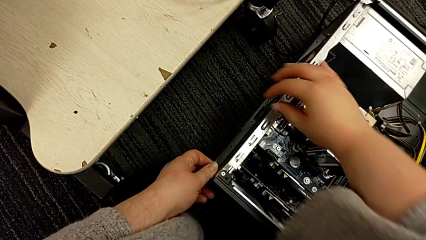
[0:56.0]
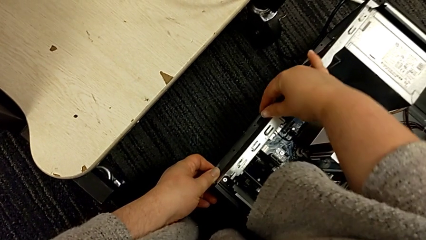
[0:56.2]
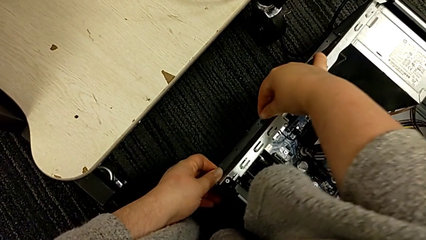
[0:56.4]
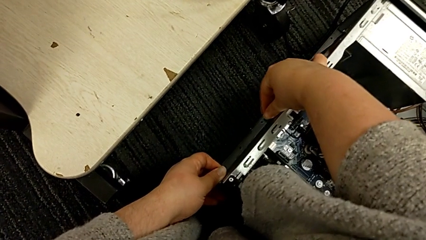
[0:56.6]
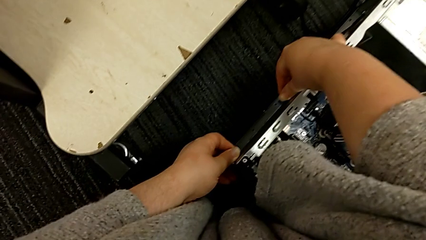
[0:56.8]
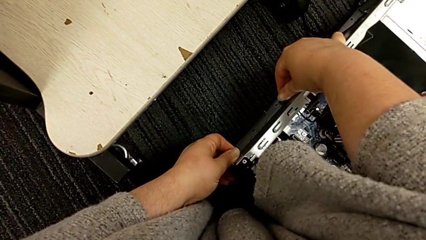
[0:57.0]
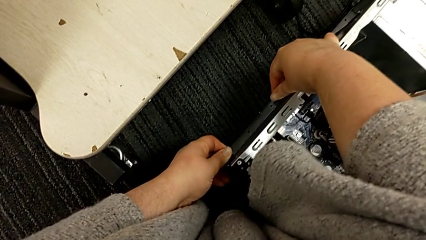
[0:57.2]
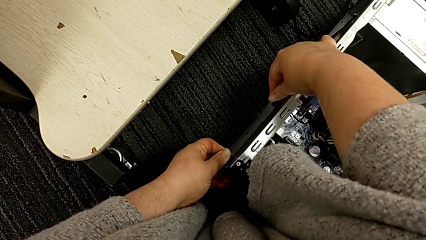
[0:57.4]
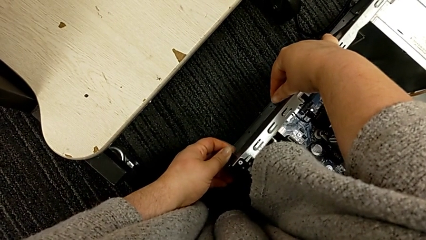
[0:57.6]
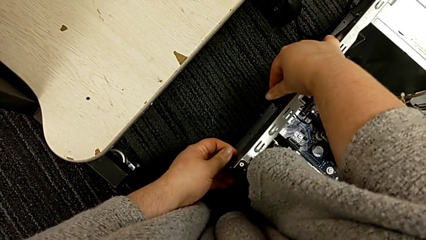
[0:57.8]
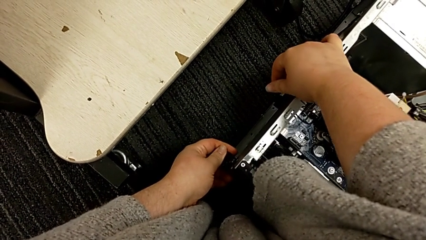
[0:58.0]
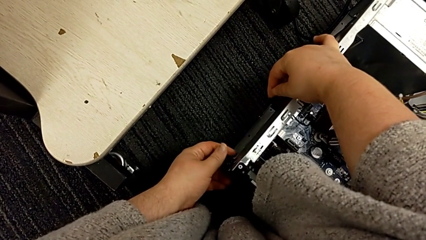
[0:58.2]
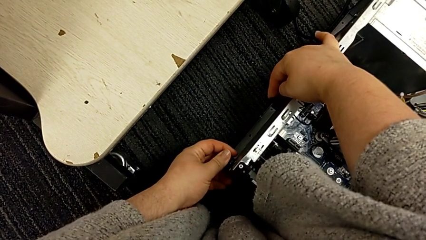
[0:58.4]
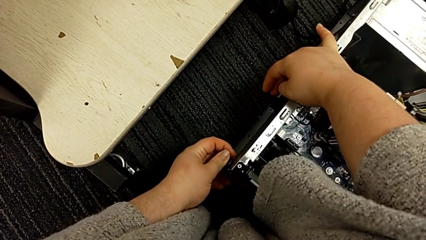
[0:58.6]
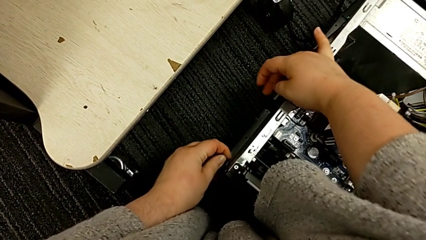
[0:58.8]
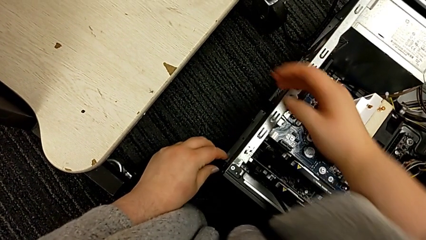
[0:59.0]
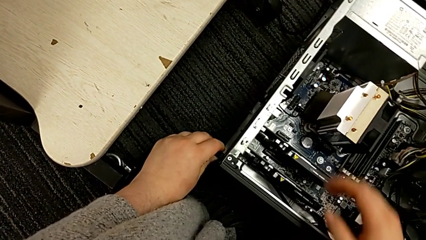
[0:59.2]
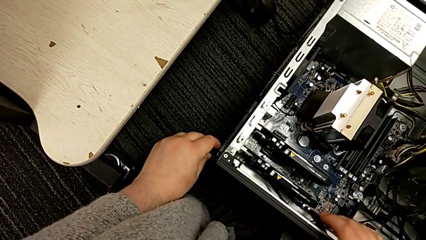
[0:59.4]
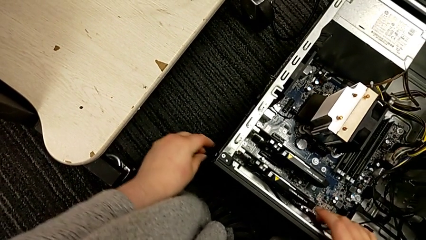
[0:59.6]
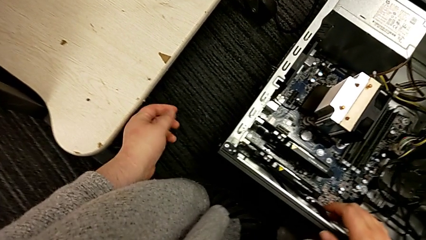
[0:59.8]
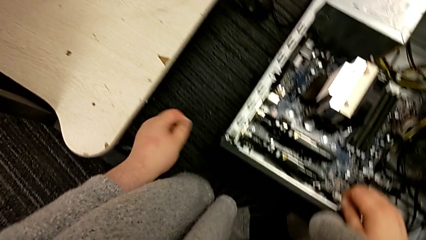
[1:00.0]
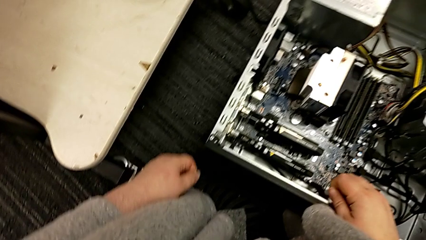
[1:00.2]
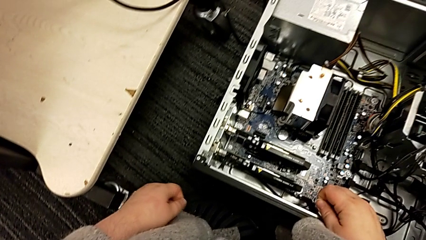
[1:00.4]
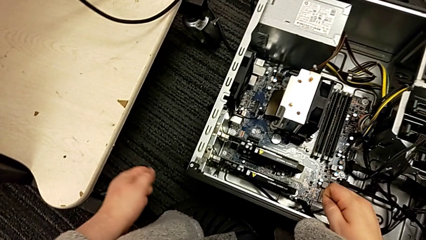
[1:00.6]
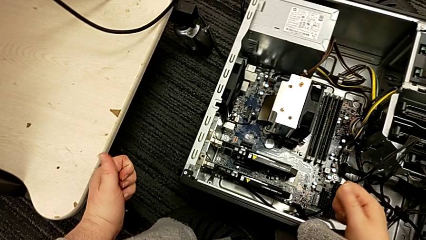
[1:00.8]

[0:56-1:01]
The camera wearer is unlocking the computer tabs. They grab the computer tab and push the computer tower.

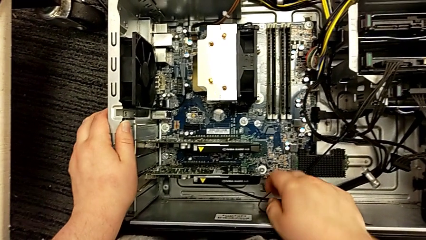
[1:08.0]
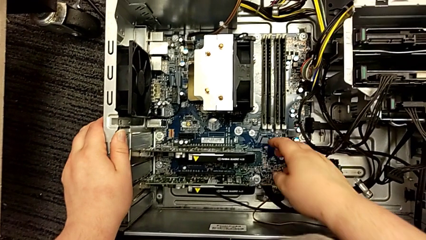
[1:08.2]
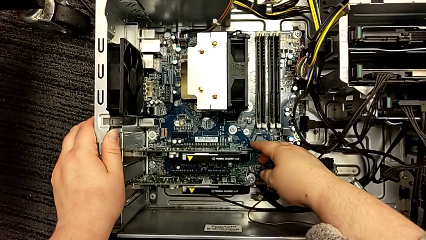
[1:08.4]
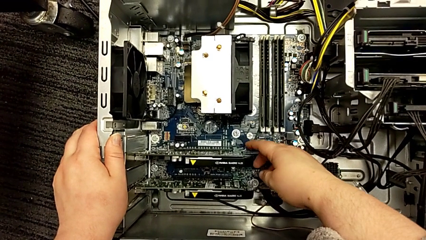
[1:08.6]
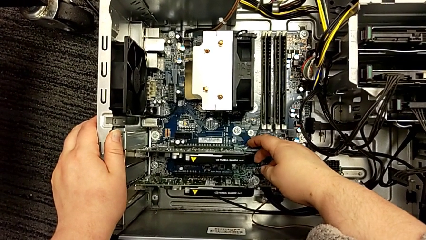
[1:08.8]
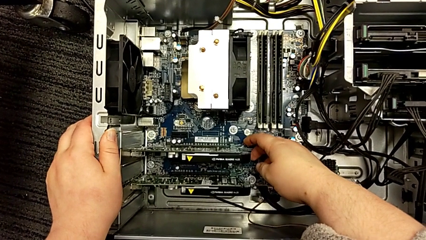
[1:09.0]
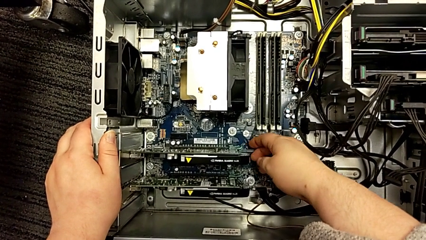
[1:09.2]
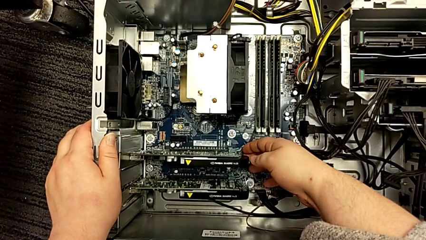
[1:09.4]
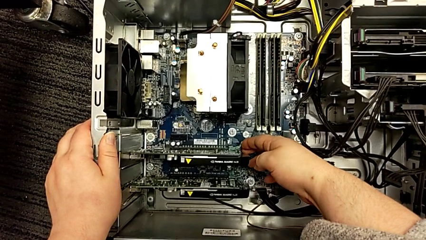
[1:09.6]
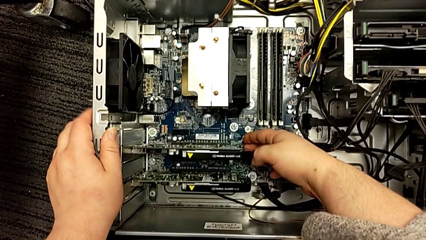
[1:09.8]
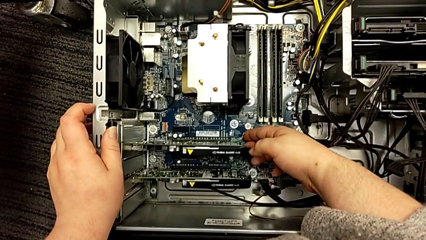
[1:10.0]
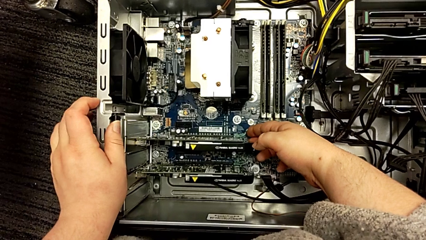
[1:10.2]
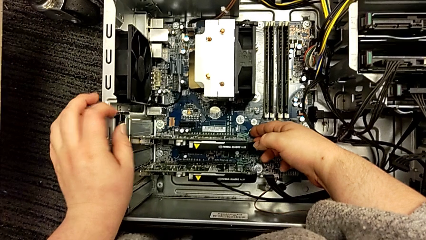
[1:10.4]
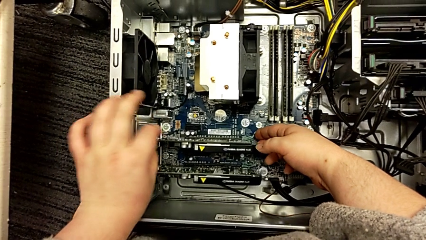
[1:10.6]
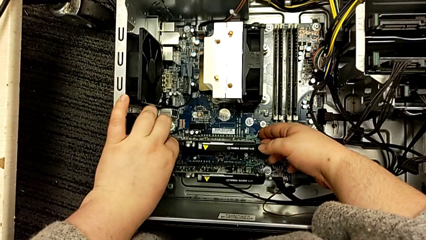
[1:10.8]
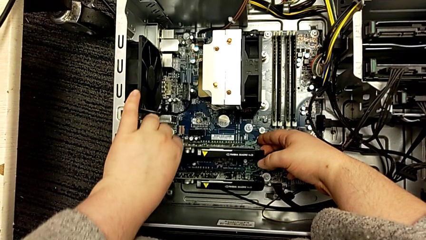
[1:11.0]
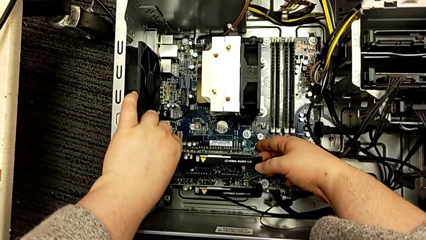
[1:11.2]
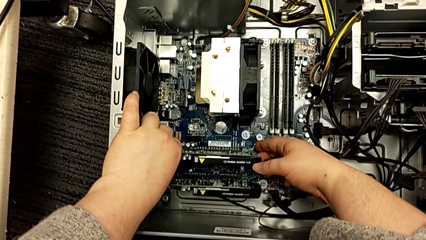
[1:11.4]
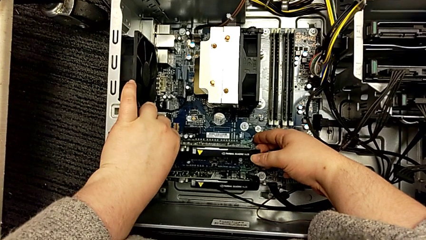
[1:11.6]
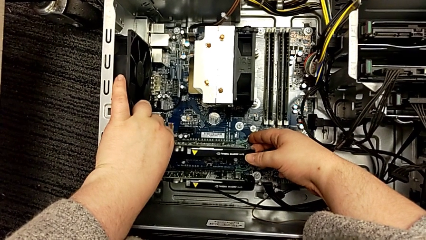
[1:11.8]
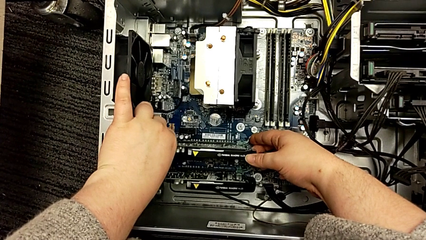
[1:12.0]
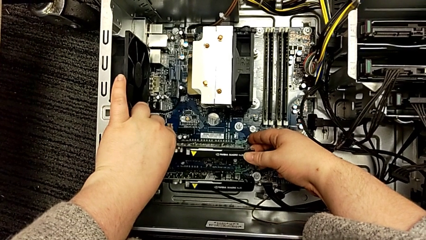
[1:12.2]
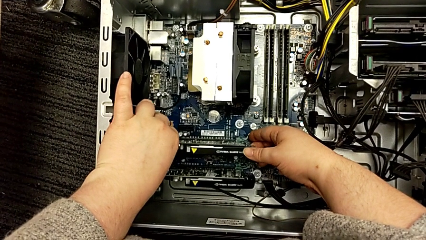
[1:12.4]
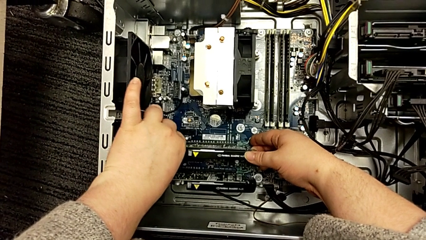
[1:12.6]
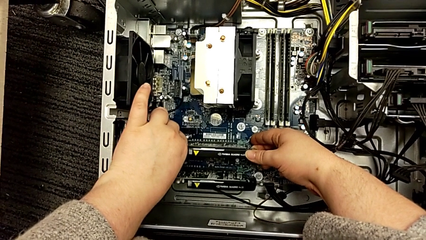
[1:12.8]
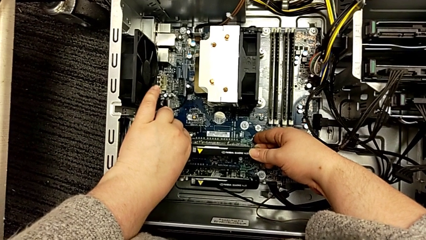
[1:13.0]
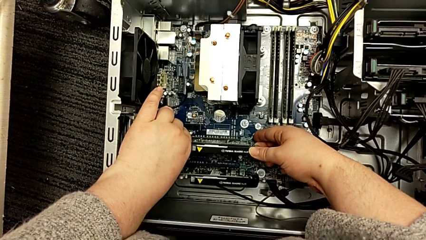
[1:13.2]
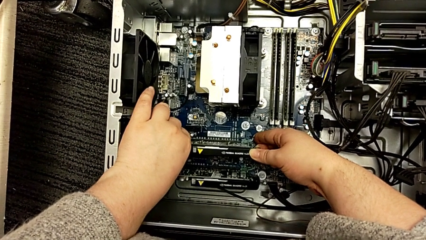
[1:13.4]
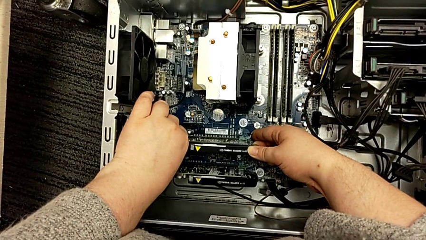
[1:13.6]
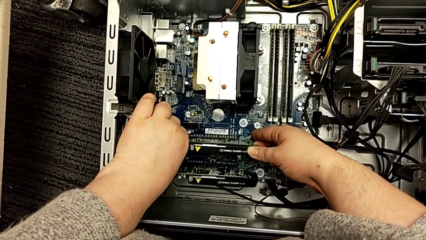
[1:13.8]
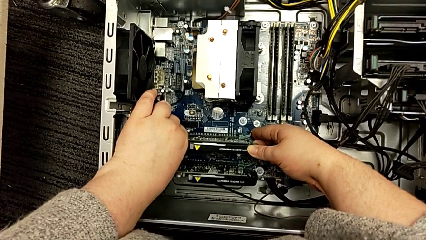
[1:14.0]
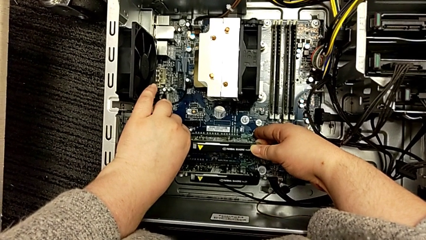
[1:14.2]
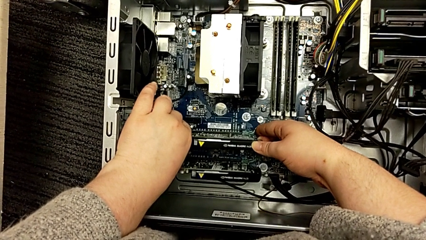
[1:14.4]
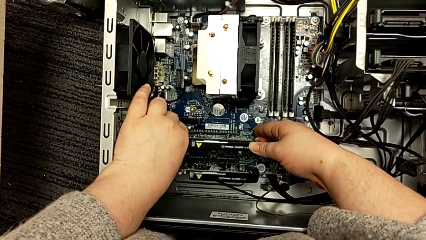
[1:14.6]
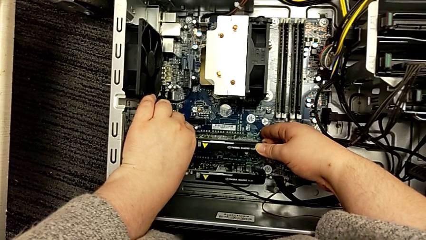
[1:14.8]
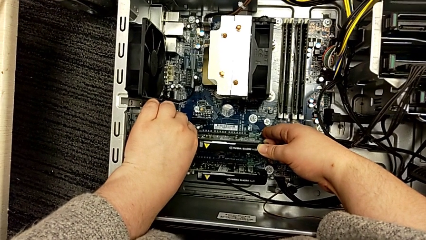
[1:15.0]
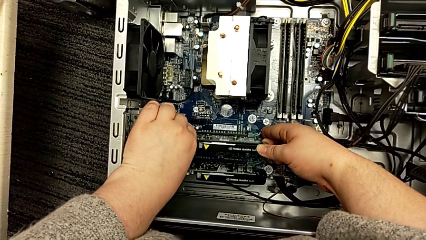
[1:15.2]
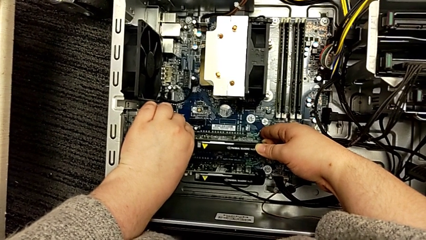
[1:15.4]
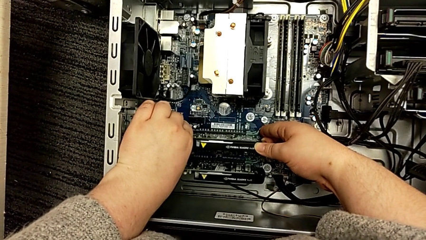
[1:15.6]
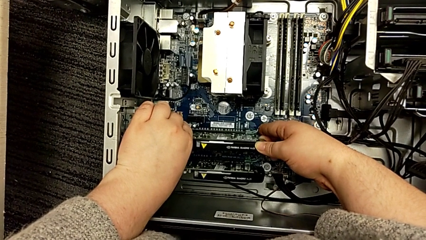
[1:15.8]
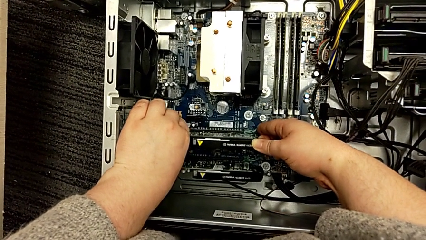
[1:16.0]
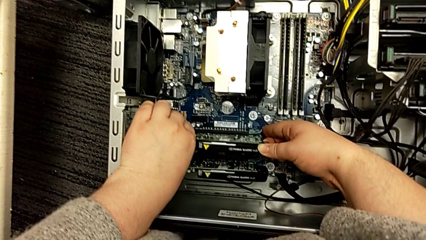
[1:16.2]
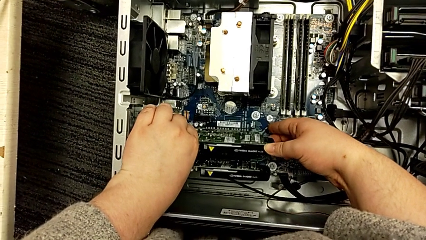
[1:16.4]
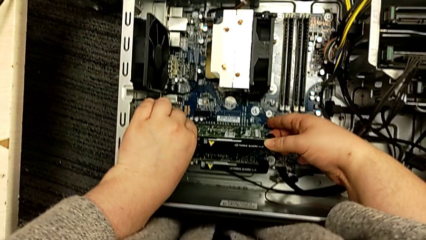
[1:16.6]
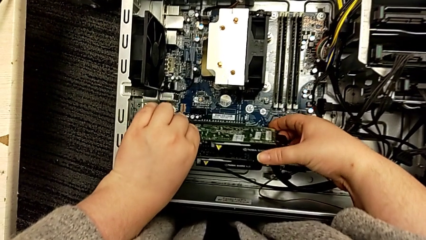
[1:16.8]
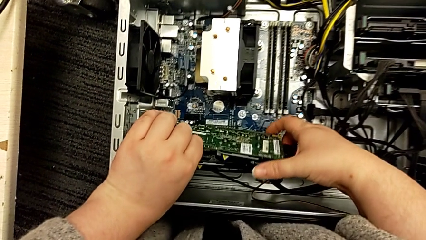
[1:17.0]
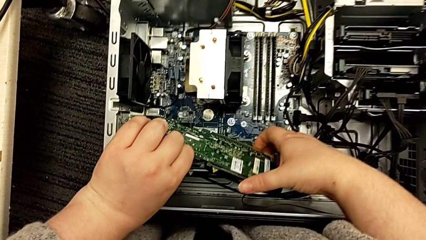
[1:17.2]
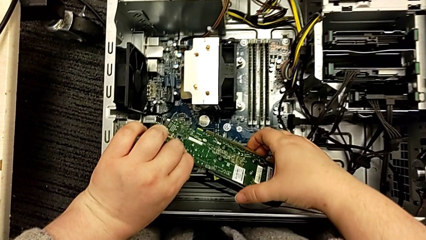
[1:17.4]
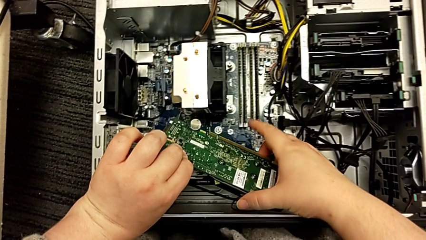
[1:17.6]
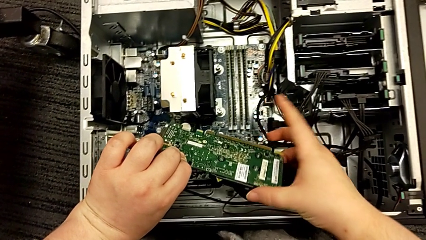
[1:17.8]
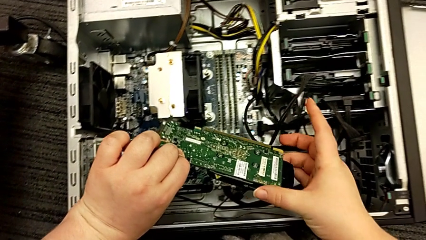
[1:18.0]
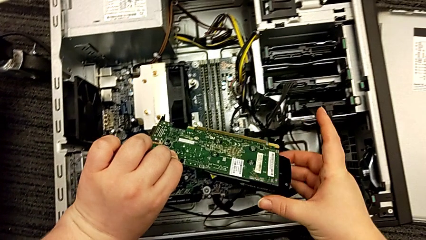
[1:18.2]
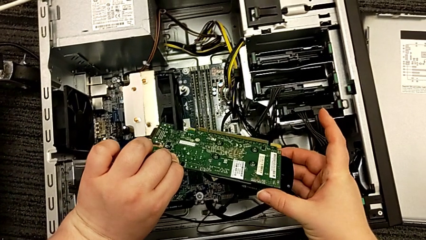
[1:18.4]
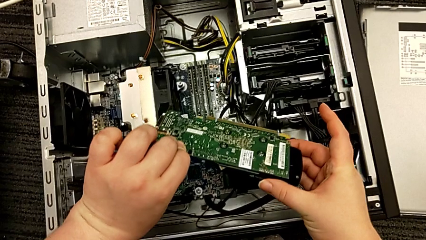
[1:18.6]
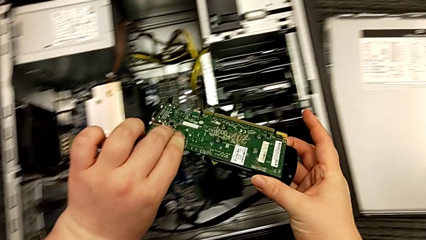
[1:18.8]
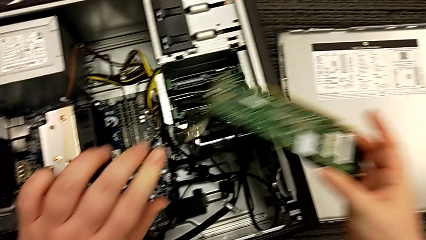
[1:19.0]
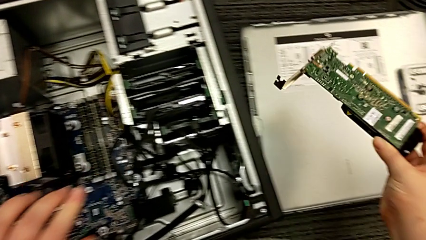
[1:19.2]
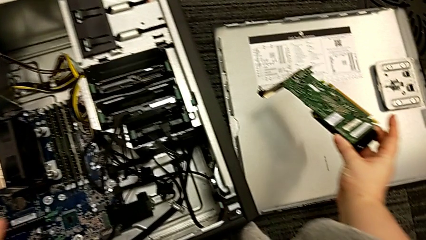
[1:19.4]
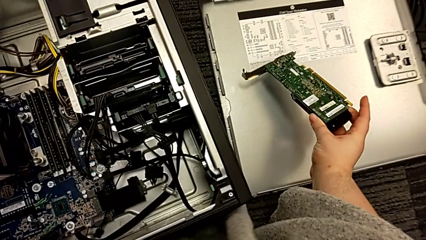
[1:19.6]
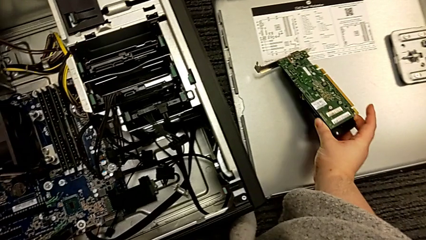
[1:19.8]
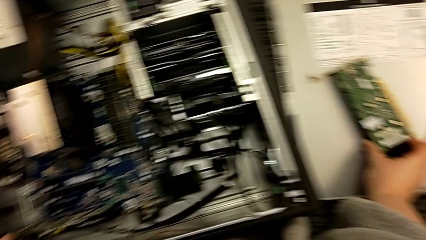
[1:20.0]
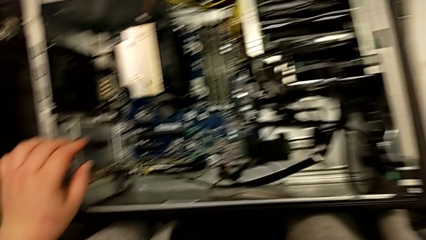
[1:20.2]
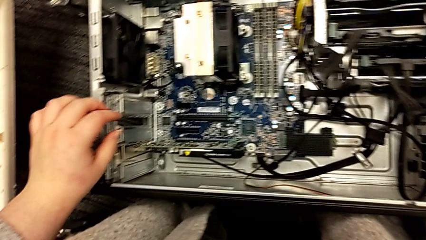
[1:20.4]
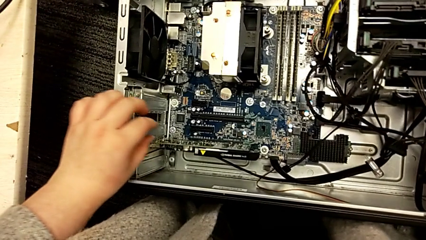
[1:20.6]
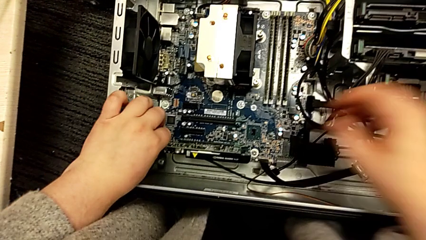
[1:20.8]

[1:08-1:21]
The camera wearer removes the first graphic card. They touch the first graphic card, grab it twice, pull it, withdraw it, lift it and place it.
